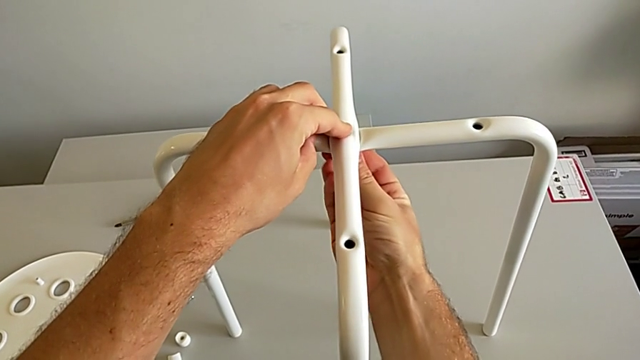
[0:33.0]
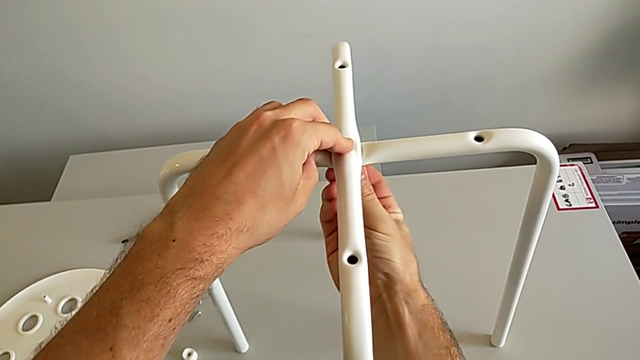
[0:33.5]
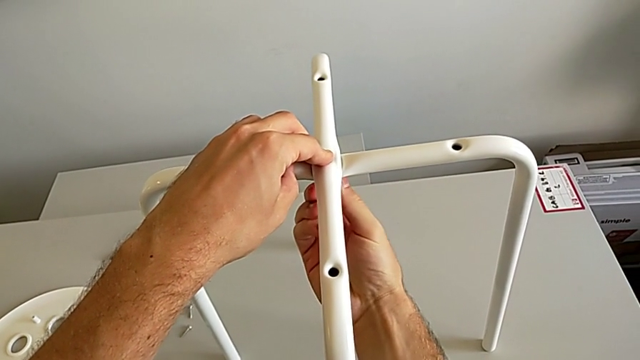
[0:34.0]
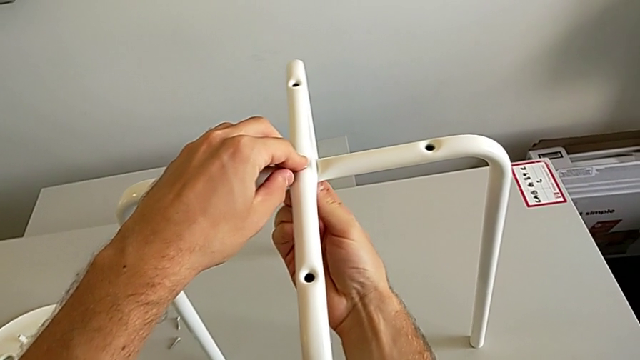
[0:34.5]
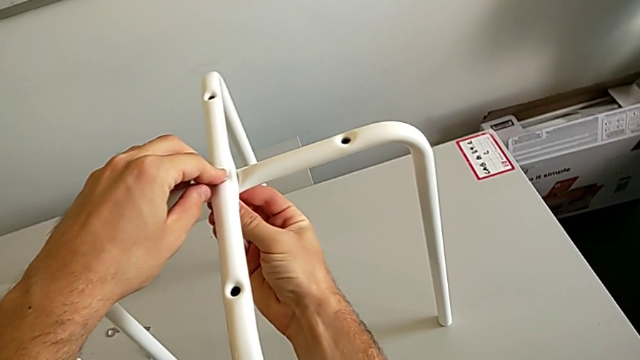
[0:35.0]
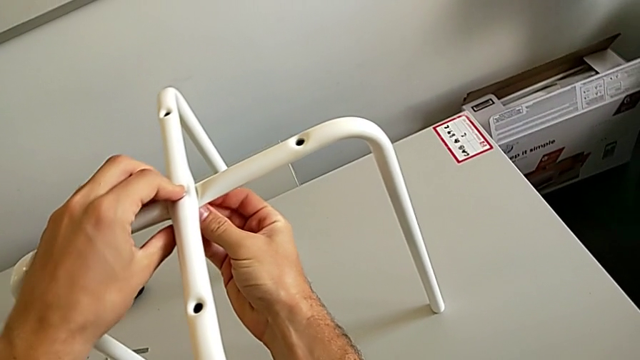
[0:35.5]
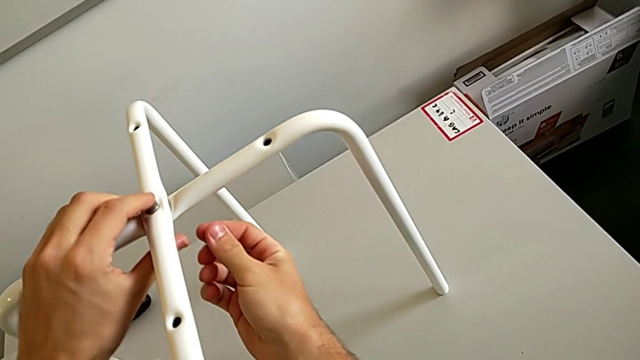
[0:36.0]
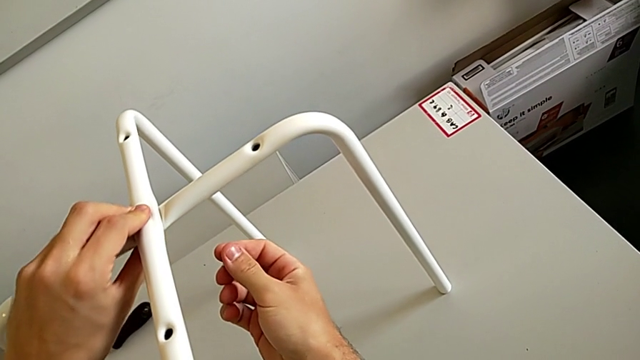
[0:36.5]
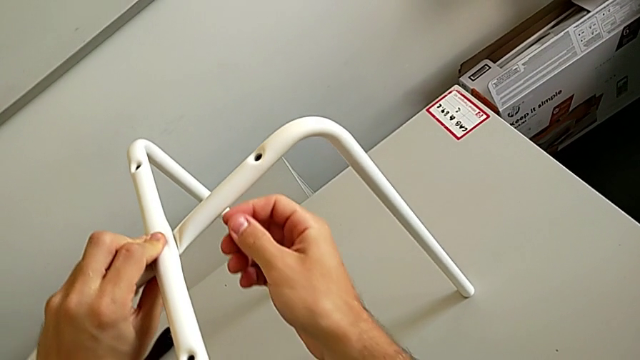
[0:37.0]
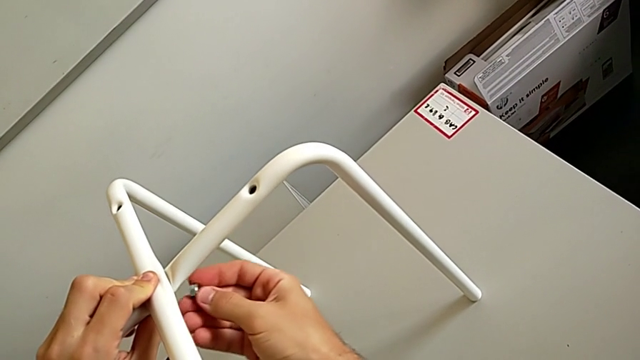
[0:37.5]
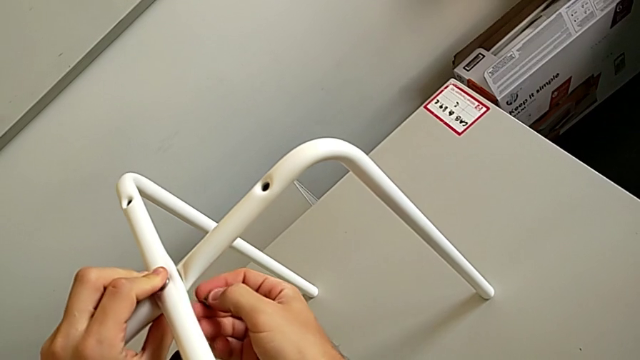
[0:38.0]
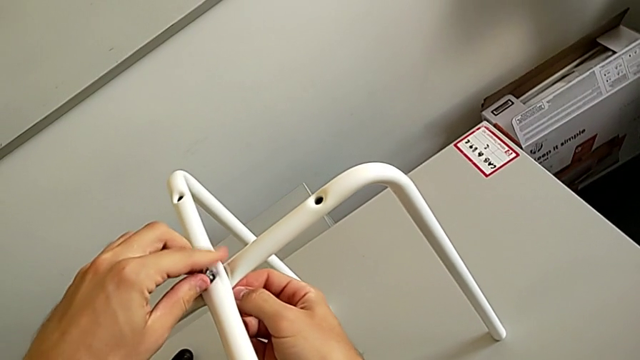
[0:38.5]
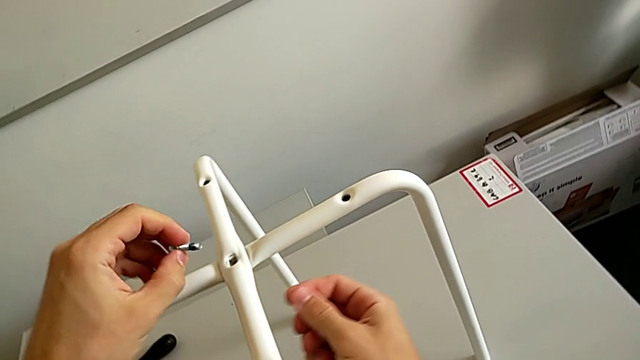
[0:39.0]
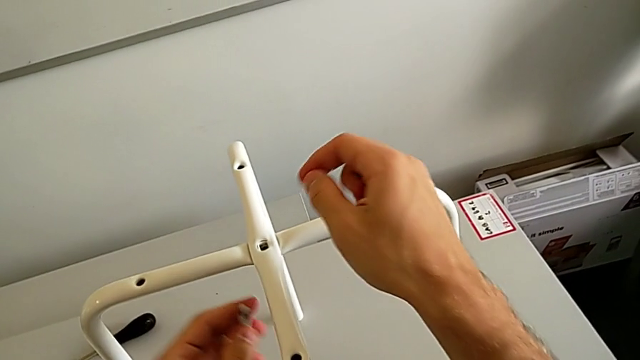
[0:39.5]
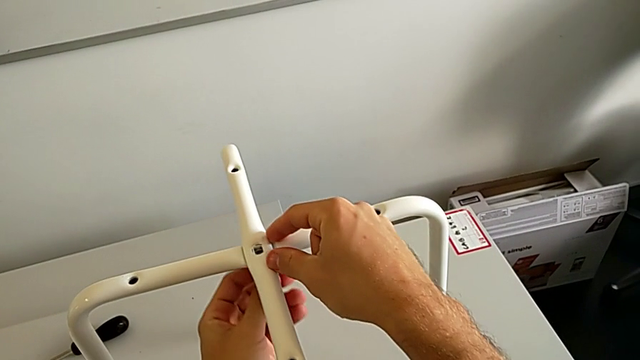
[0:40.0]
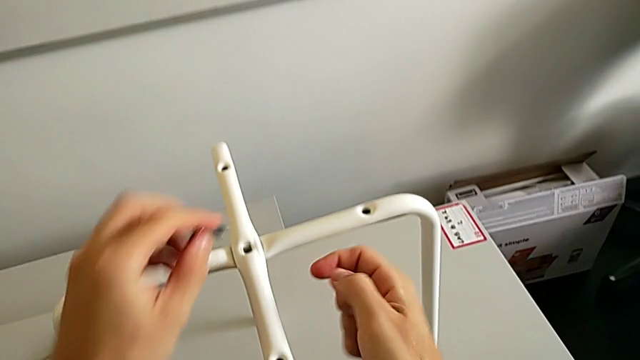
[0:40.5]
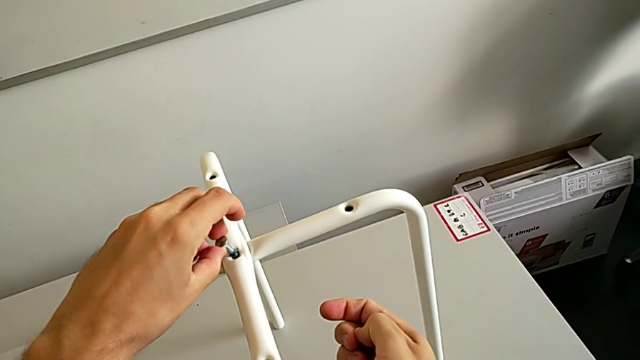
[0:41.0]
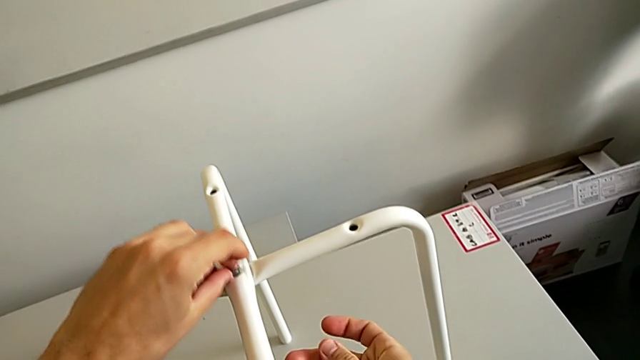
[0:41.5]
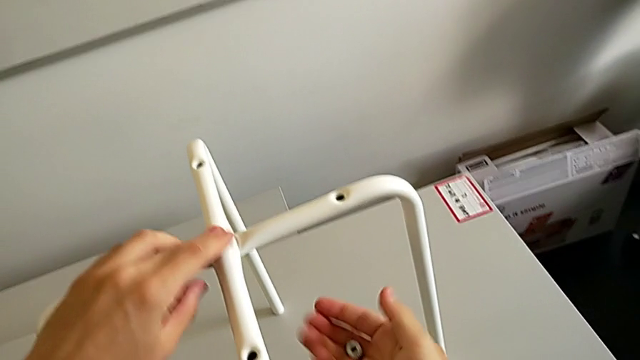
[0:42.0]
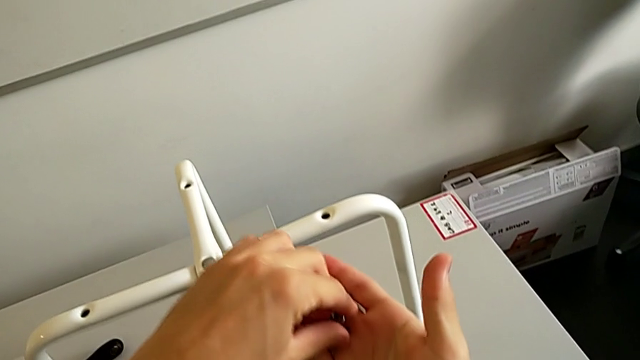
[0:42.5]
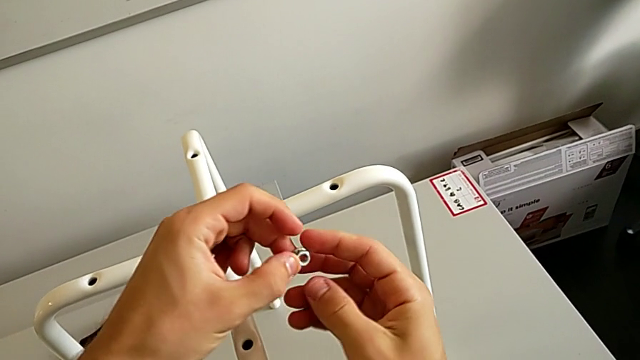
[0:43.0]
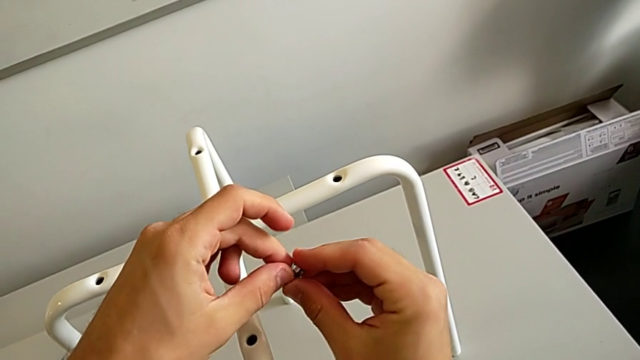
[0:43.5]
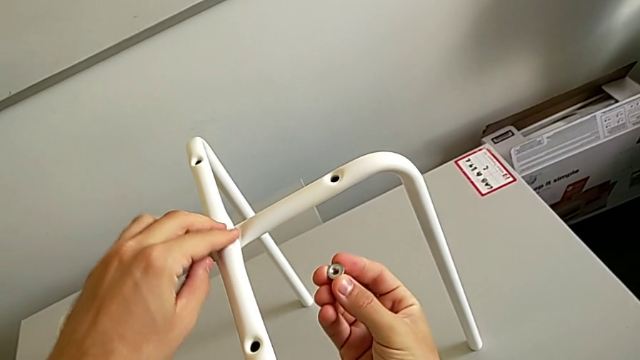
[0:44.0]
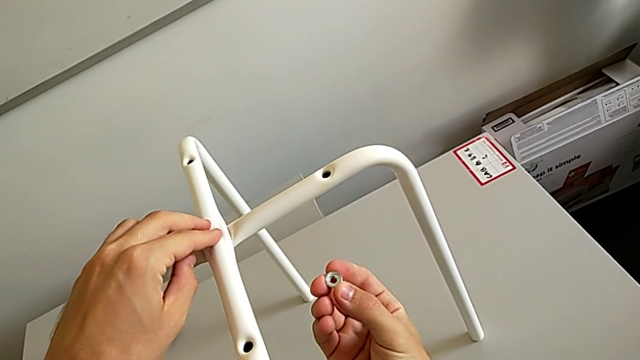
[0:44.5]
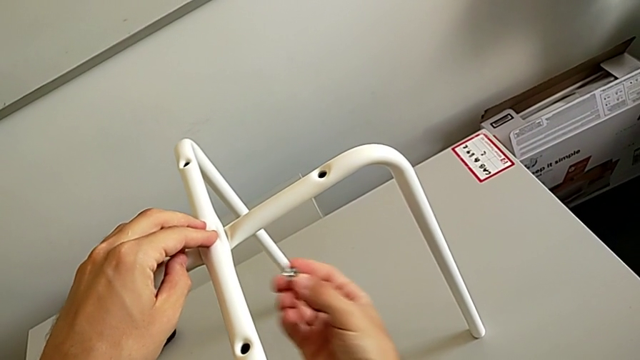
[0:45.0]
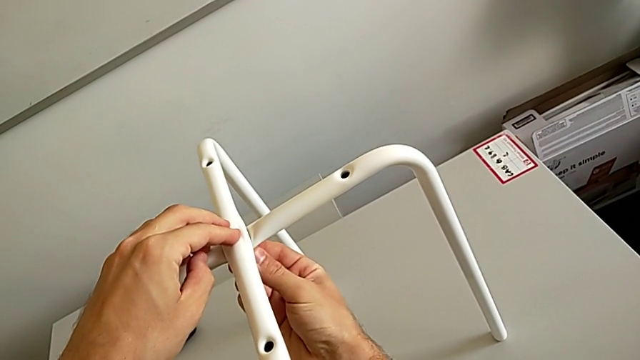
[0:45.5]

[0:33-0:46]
The camera wearer is assembling the white legs. They wrongly screw the hex nut, inserted upside down, withdraw it, wrongly grab, withdraw and insert the bolt, insert it, rotate the hex nut and insert it.

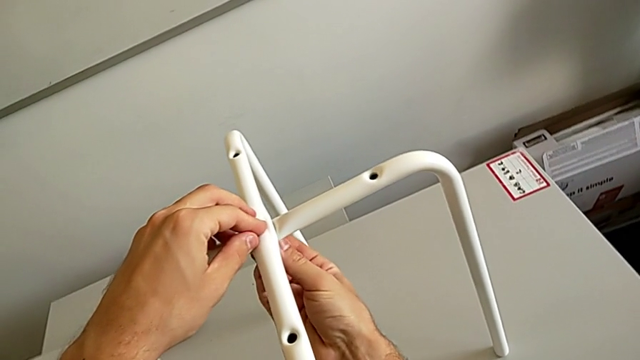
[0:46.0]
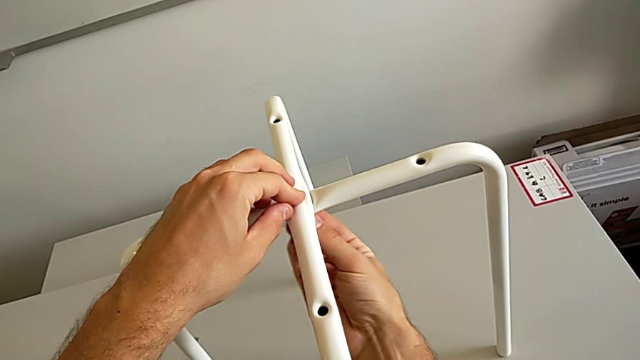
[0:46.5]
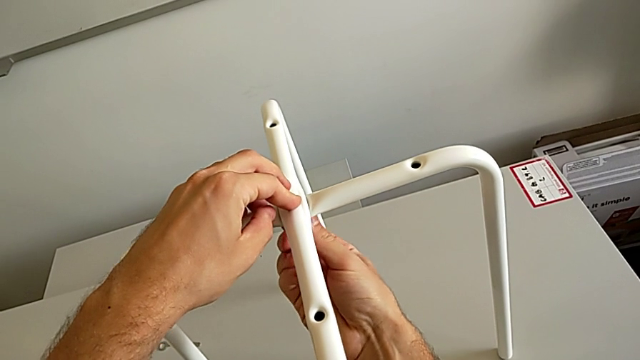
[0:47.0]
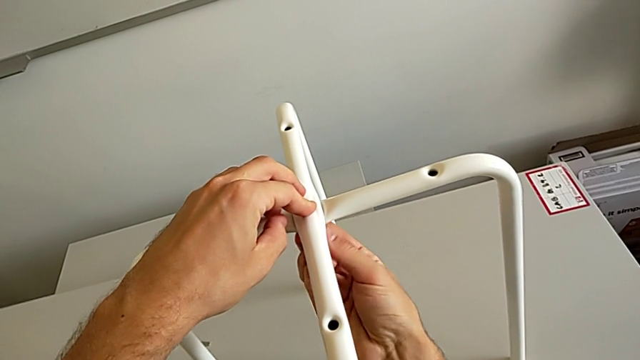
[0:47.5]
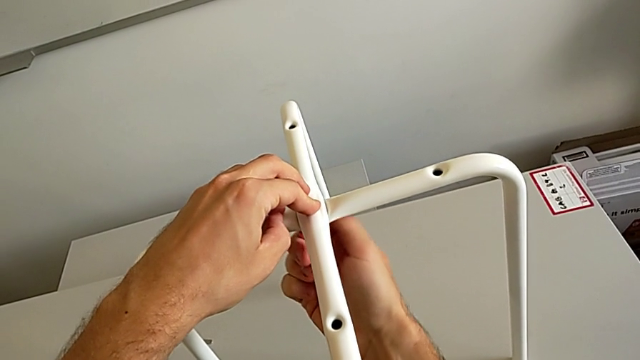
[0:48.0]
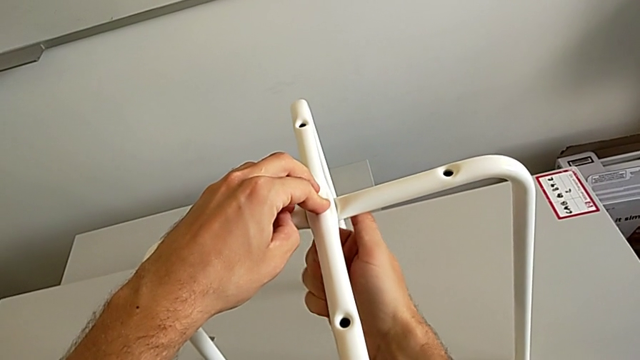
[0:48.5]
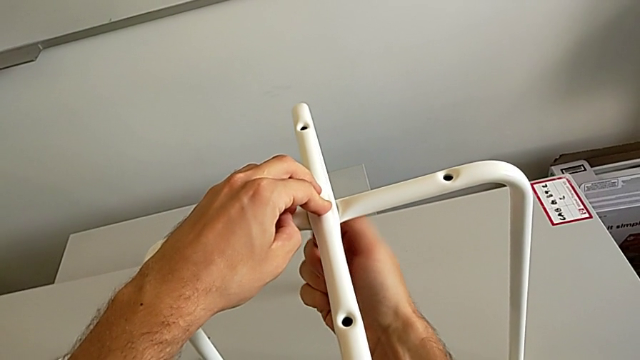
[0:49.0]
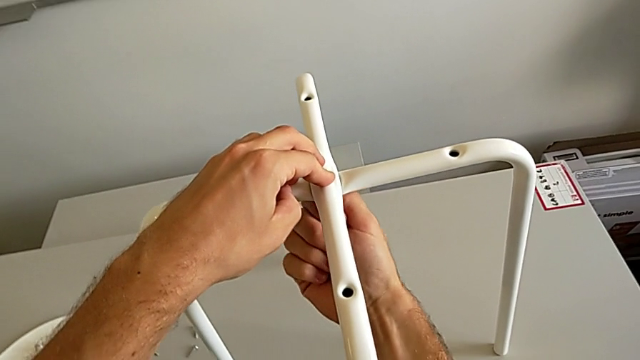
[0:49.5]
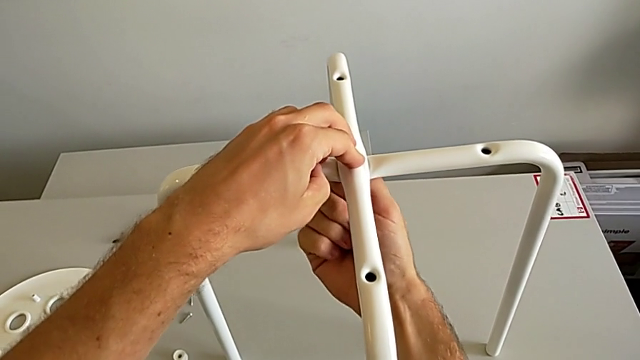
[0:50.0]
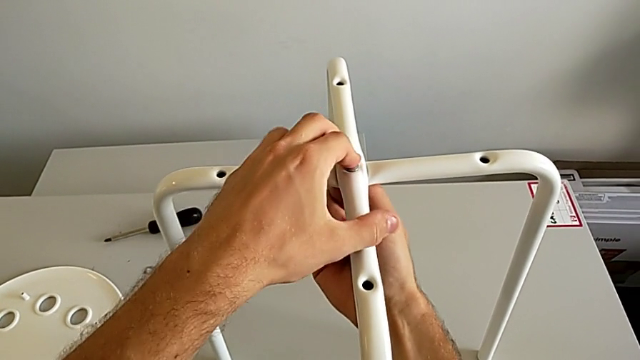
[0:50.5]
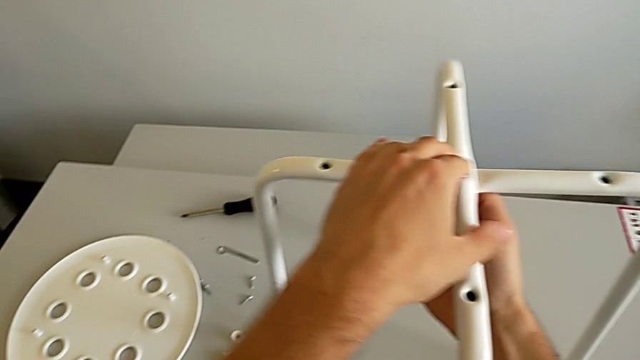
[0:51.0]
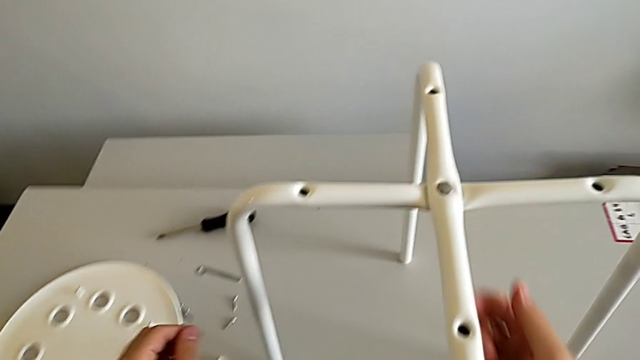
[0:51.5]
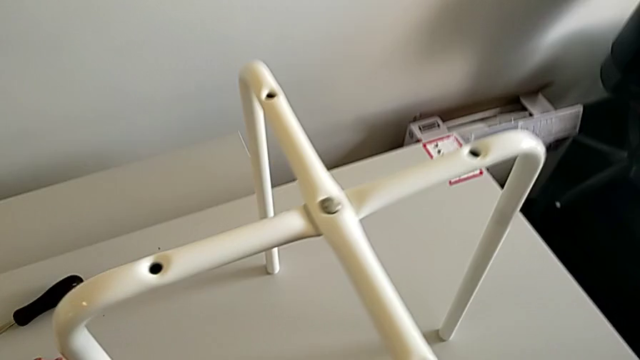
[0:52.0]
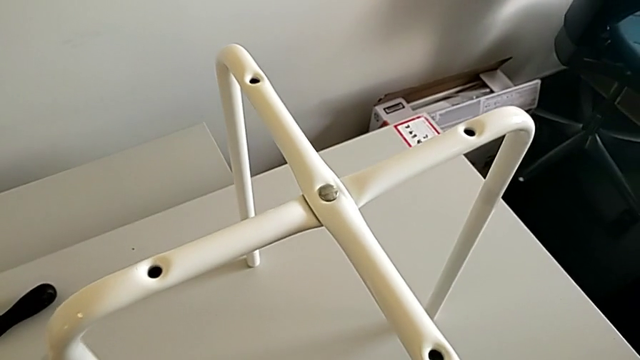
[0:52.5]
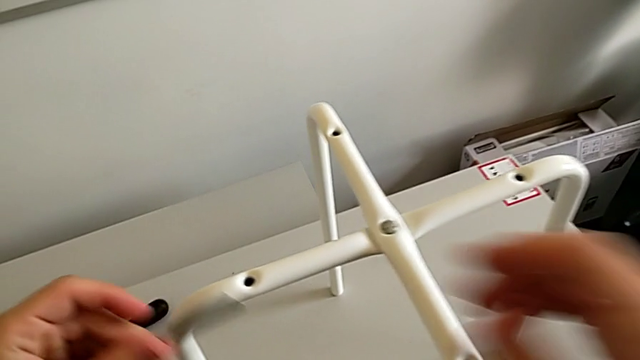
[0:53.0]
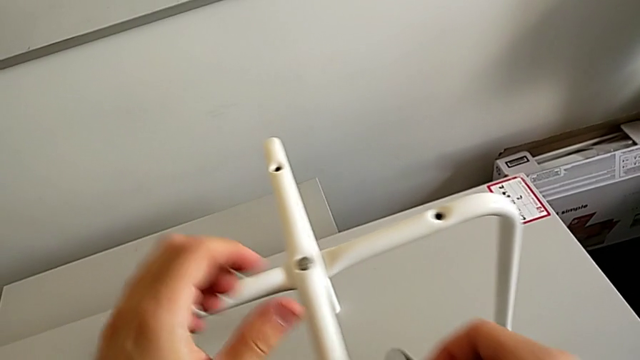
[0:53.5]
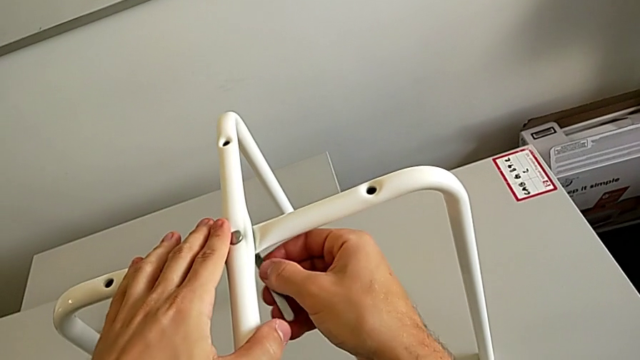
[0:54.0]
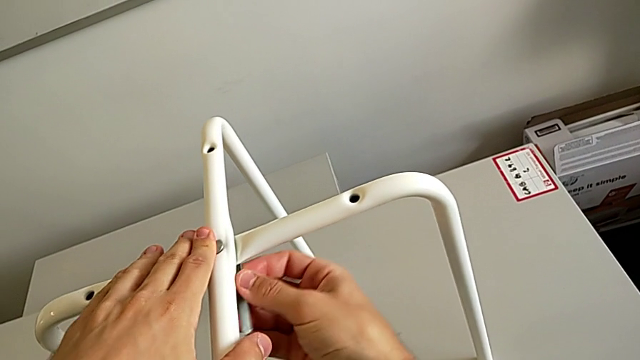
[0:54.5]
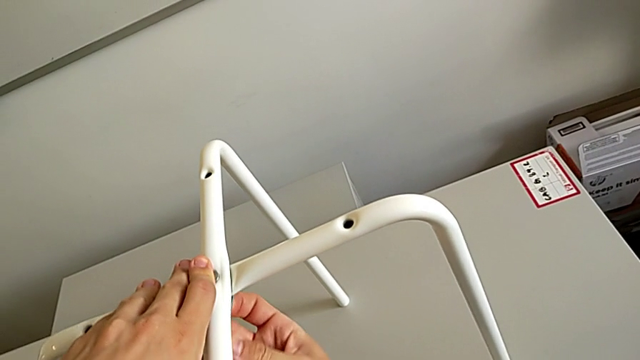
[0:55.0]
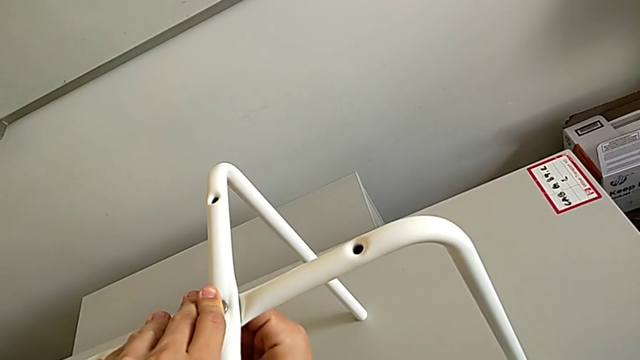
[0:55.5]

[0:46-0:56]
The camera wearer is assembling the white legs. They screw the hex nut, grab the hexagonal wrench, grab it with the right hand and insert it.
